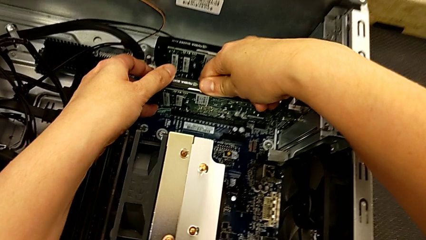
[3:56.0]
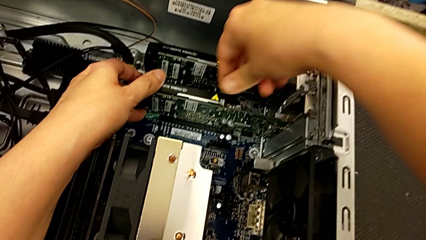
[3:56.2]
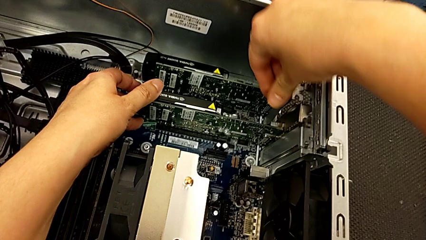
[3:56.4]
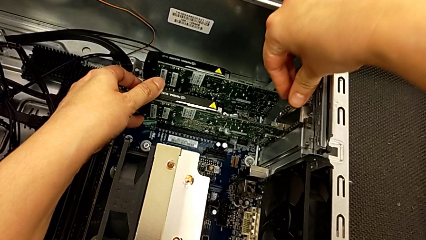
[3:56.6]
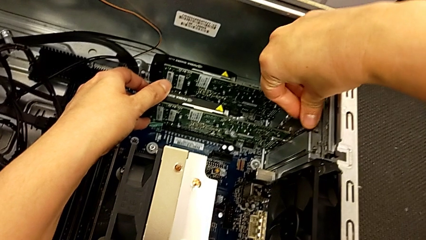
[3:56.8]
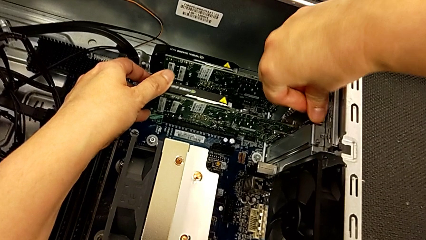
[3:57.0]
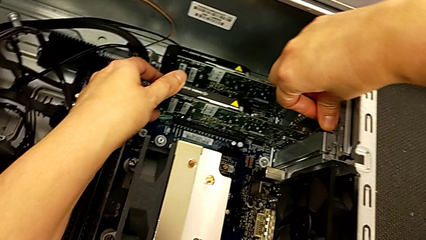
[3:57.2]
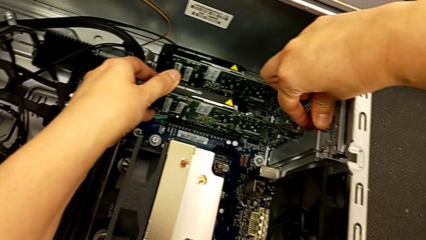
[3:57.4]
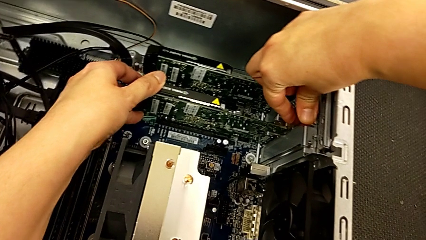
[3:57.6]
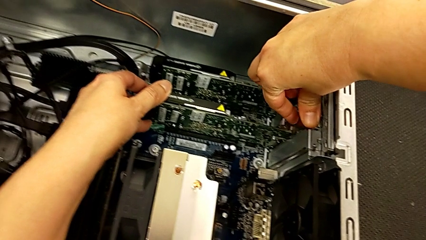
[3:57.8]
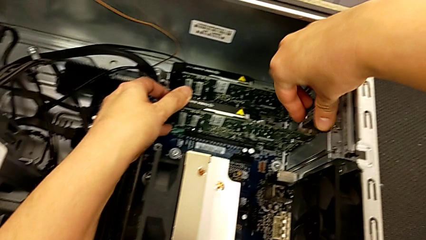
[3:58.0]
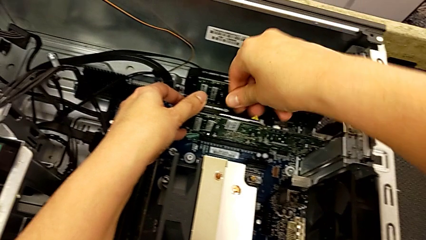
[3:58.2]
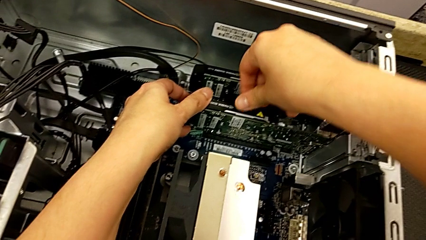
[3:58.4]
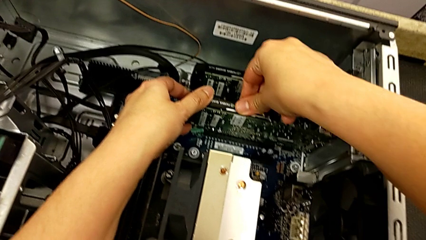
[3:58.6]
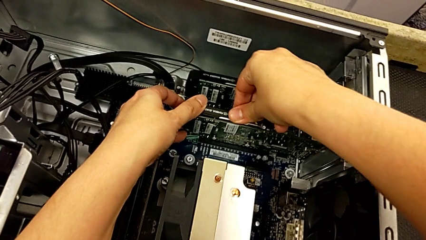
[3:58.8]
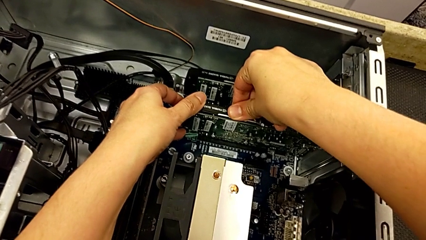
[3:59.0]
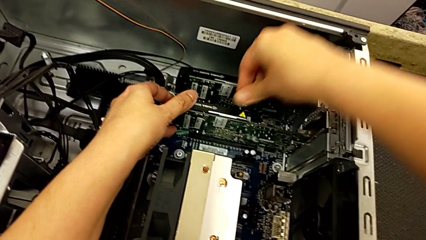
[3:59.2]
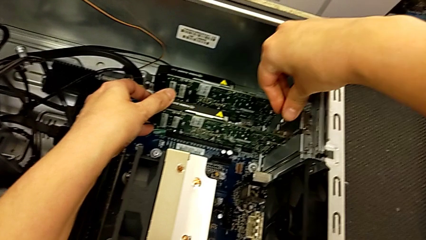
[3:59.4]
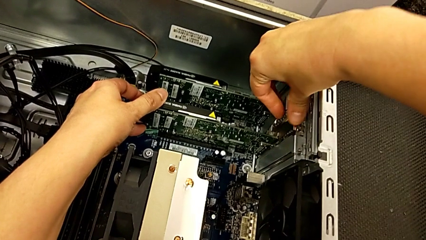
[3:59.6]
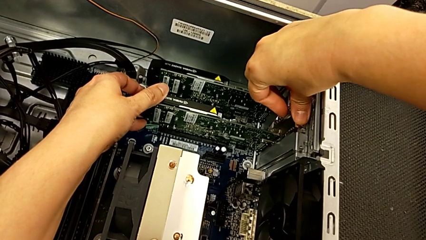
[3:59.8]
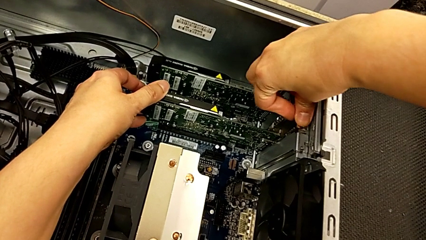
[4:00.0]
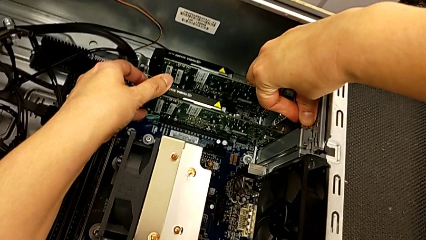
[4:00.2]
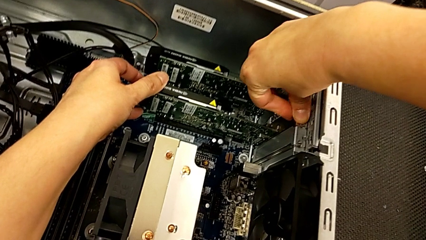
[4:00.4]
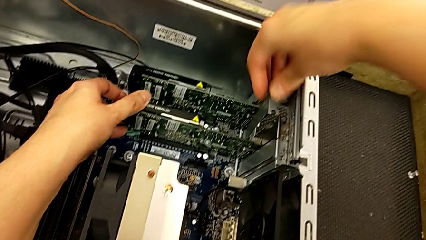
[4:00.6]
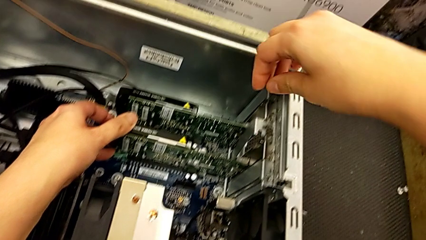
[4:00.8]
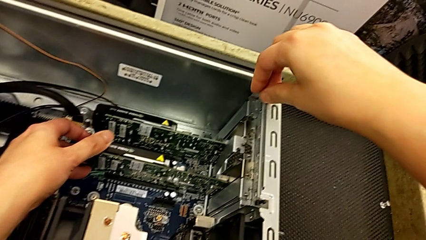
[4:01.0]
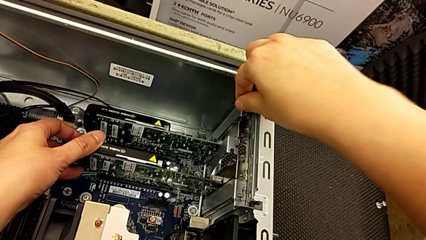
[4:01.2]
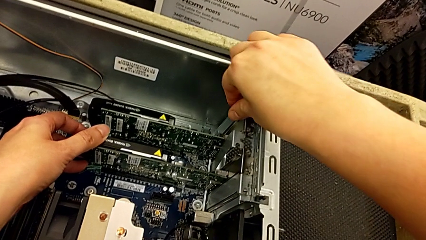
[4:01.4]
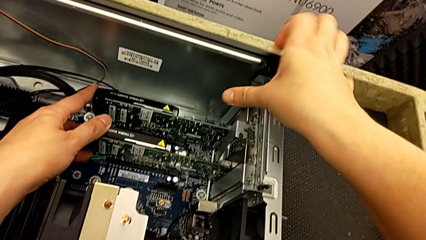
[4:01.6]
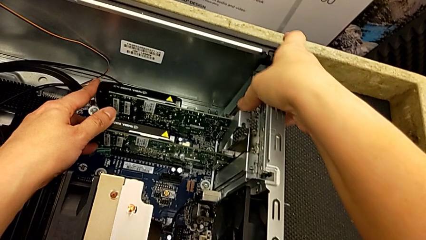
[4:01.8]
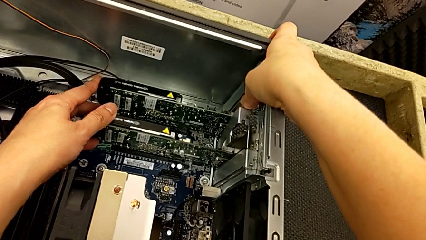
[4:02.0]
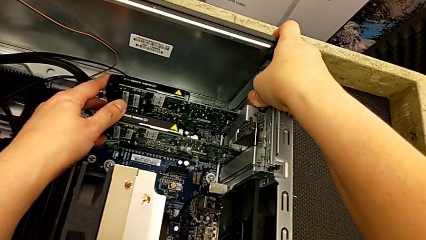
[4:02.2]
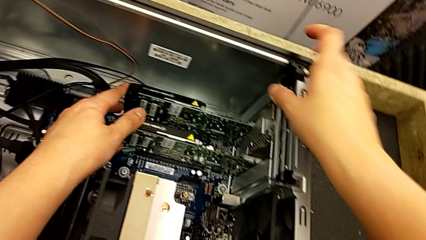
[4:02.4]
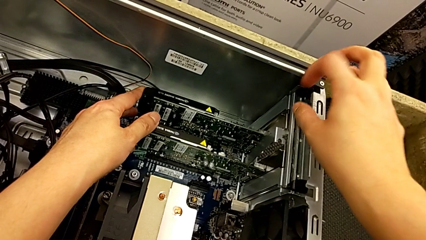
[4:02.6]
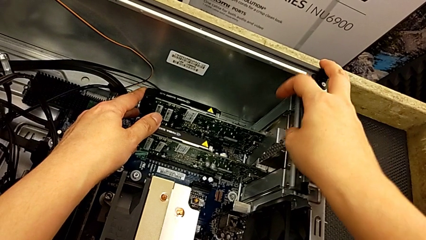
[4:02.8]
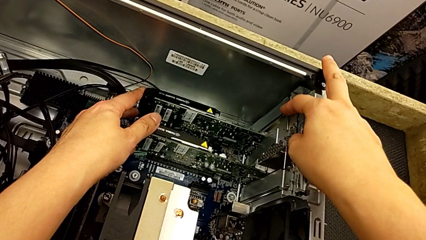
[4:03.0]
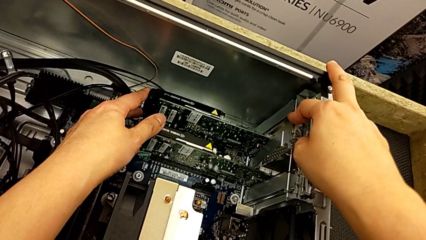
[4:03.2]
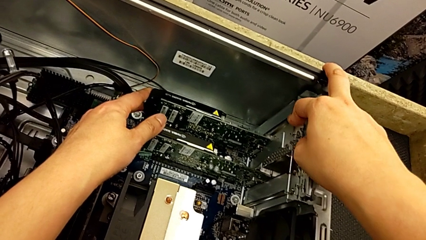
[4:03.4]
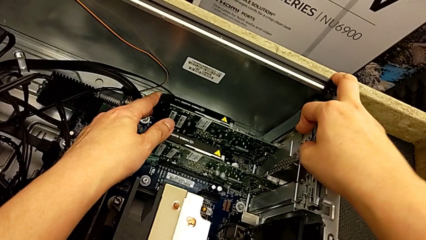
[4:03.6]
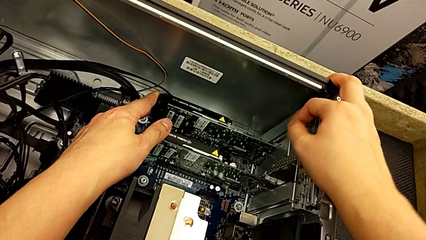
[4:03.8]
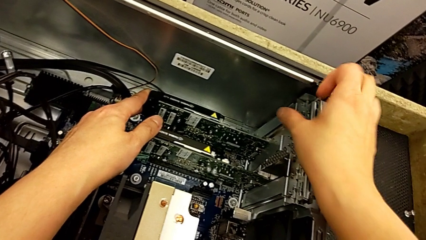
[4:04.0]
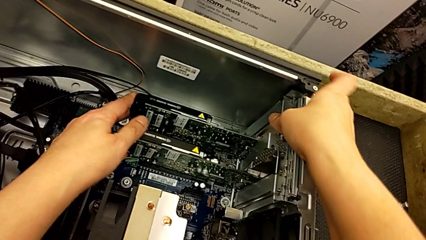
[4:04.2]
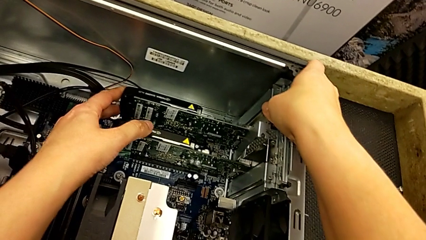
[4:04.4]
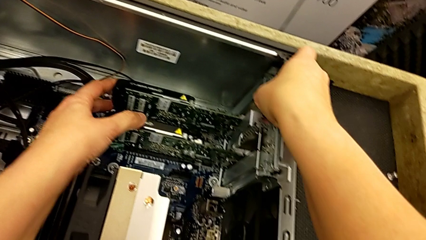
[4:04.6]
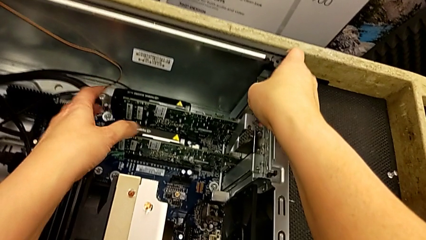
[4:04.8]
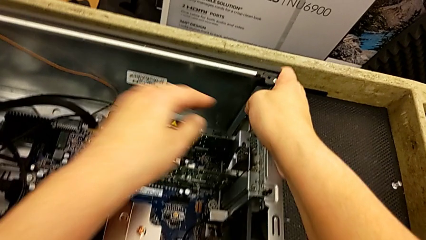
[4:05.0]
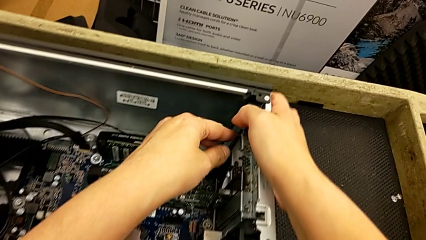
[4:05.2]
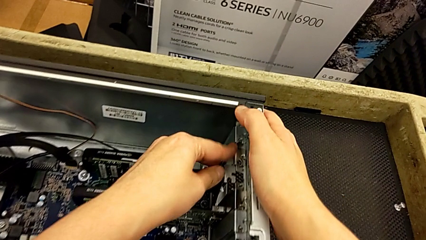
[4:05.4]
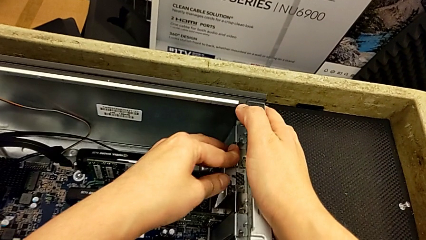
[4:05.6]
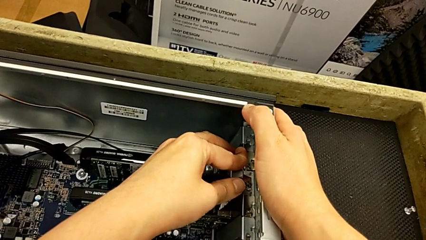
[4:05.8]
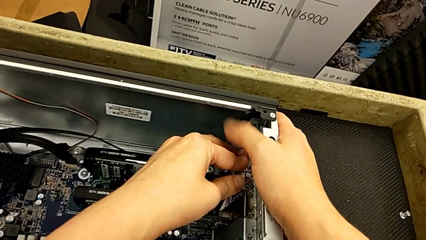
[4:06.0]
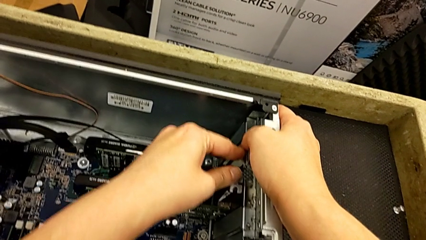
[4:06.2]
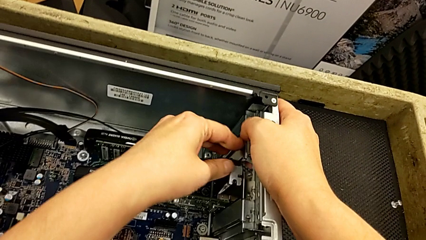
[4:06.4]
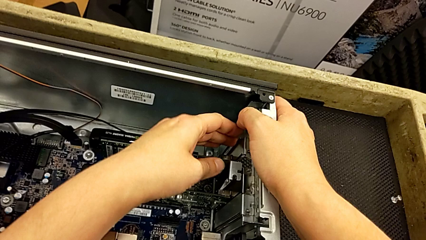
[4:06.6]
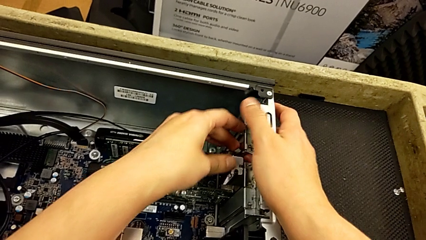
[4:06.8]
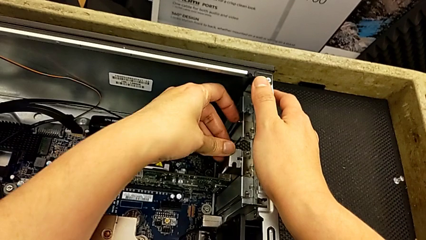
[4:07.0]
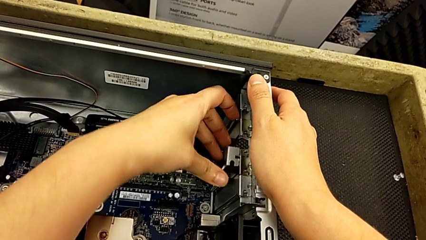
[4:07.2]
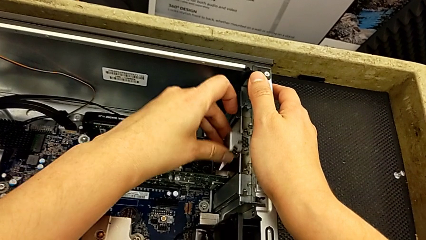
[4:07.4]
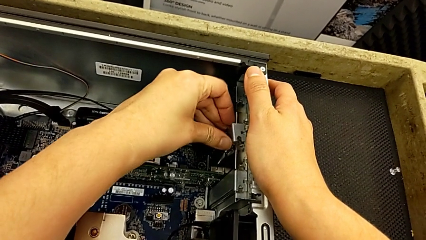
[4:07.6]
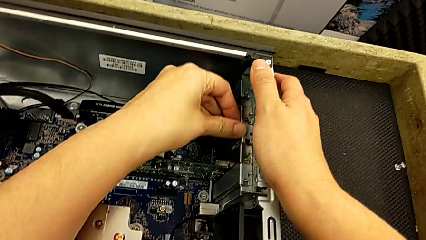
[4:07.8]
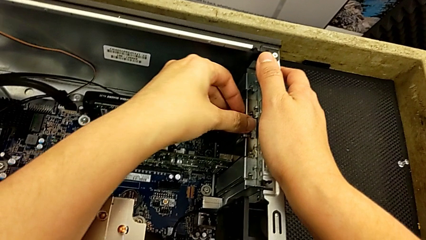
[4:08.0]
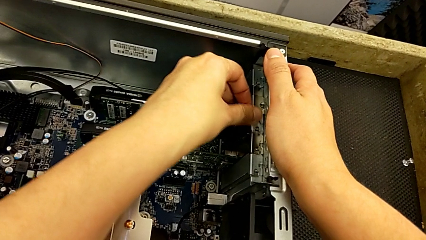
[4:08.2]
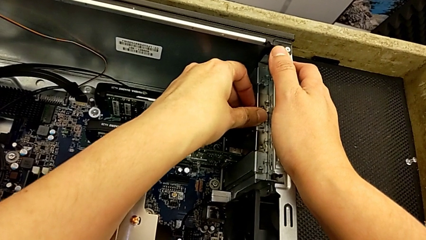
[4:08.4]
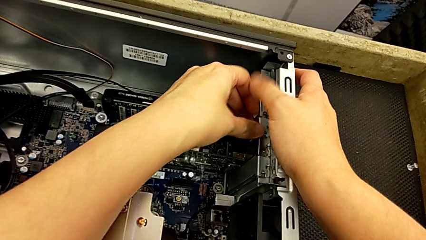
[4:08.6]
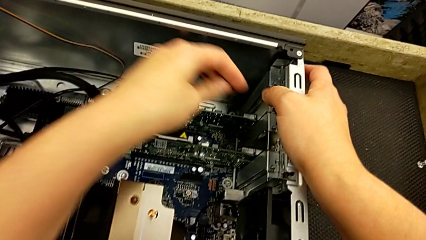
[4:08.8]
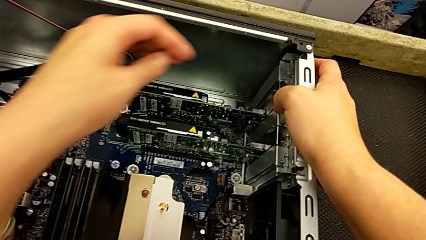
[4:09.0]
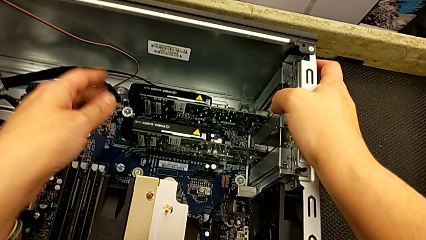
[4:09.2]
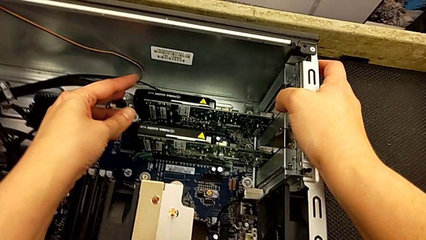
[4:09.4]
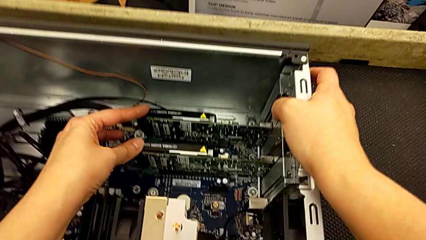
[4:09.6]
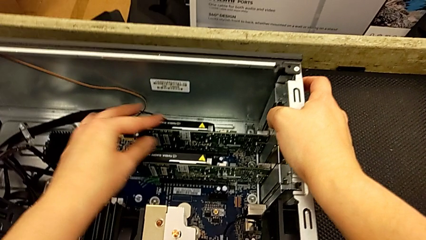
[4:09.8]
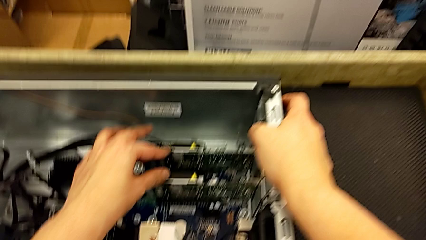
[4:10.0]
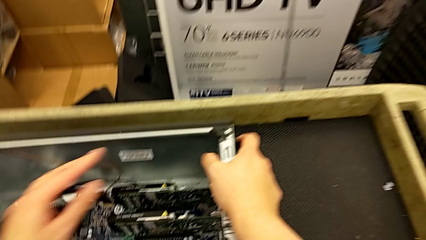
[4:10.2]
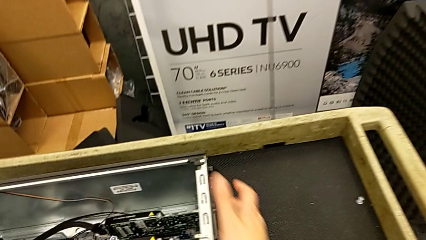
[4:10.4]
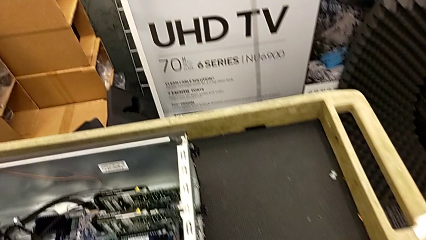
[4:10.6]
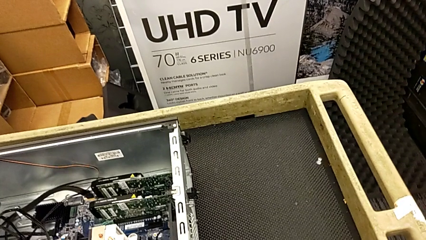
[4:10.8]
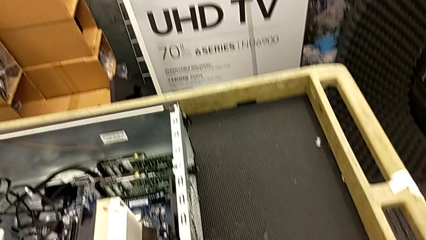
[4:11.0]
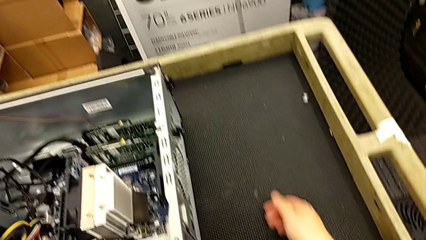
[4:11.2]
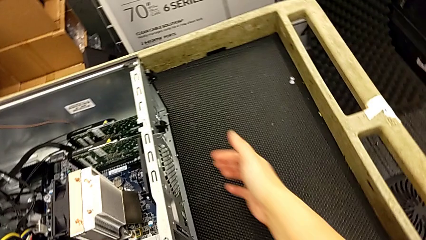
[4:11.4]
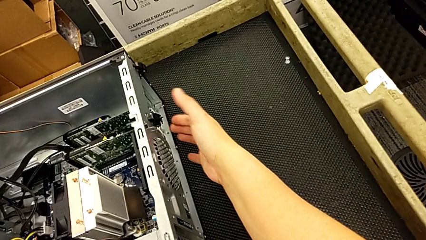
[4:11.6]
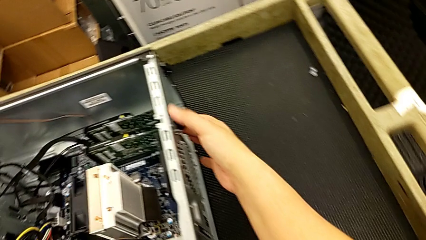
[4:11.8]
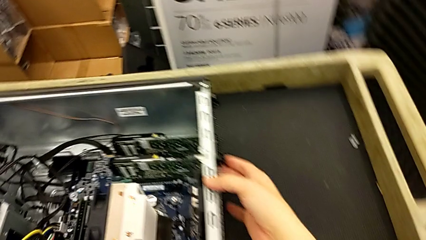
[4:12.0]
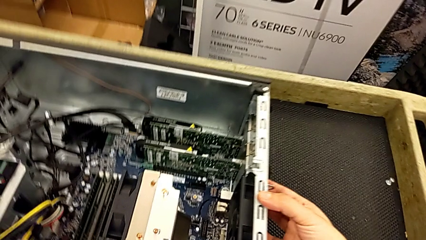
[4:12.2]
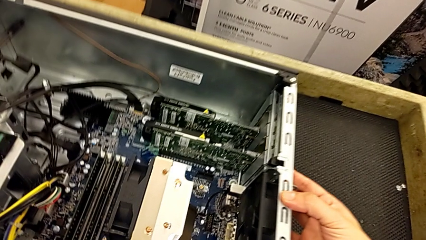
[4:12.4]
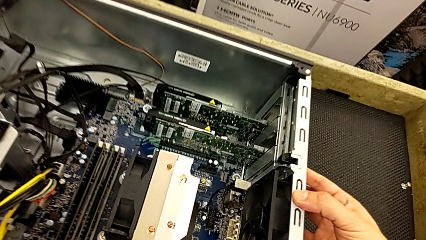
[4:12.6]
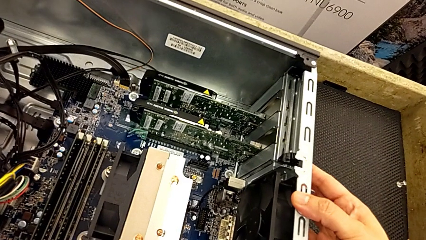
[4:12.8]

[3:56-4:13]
The camera wearer is inserting the graphic cards. They insert the graphic card, lock the computer tab and begin to lock the computer tab.
